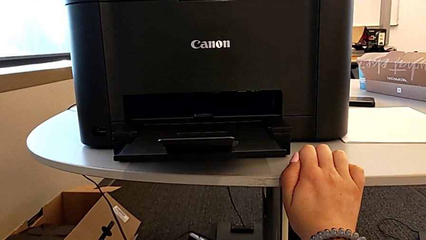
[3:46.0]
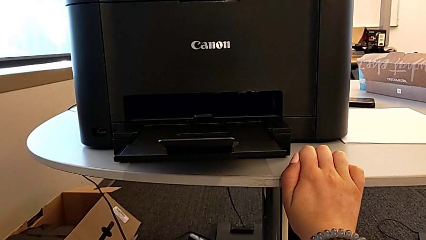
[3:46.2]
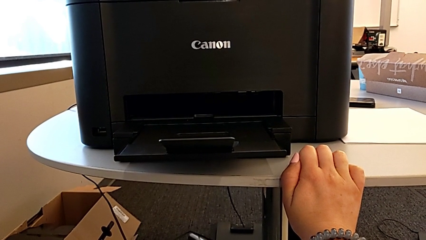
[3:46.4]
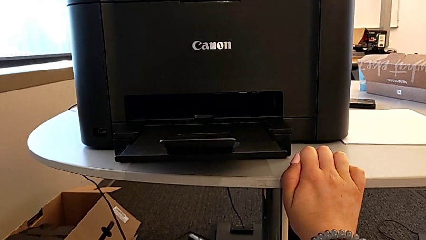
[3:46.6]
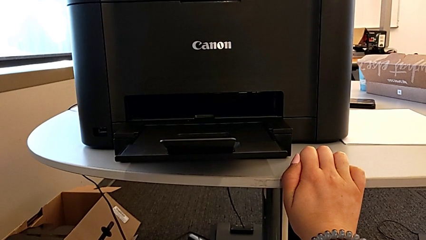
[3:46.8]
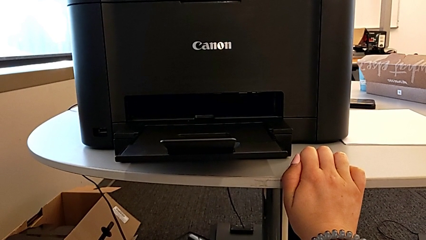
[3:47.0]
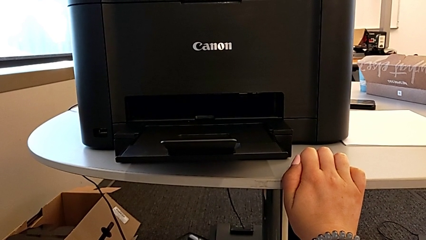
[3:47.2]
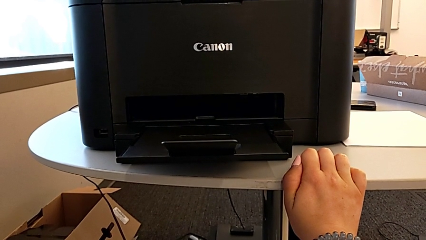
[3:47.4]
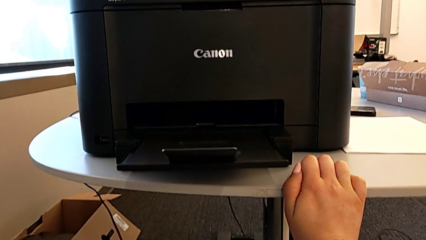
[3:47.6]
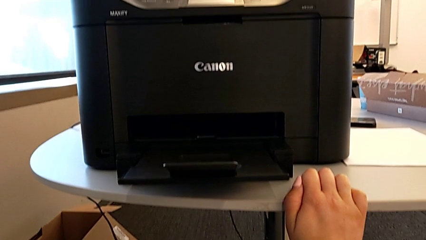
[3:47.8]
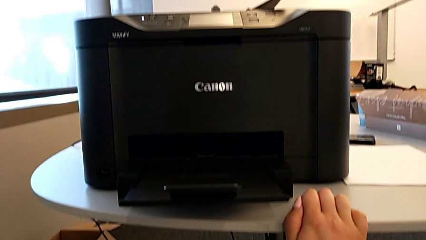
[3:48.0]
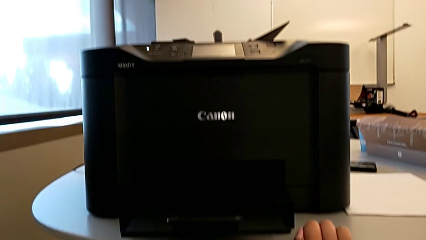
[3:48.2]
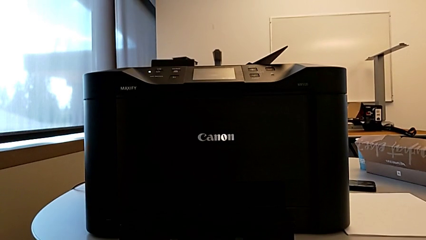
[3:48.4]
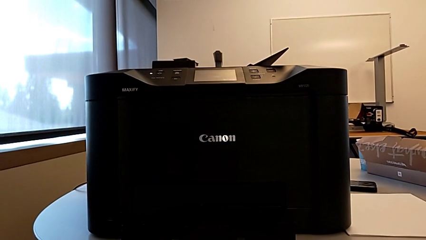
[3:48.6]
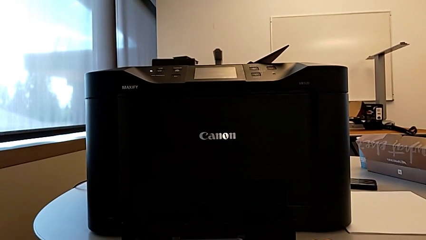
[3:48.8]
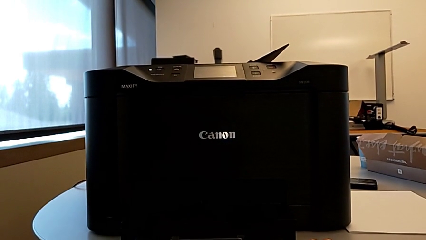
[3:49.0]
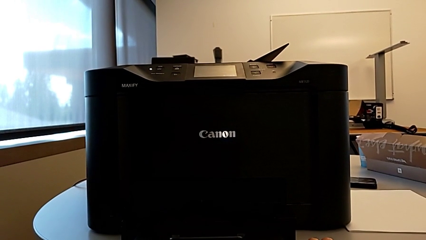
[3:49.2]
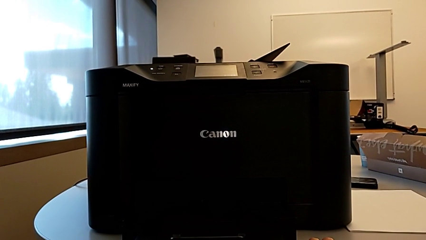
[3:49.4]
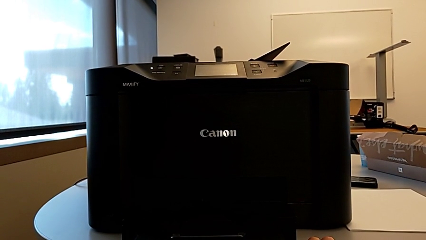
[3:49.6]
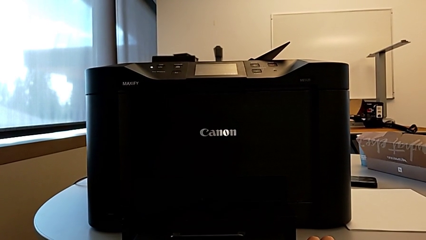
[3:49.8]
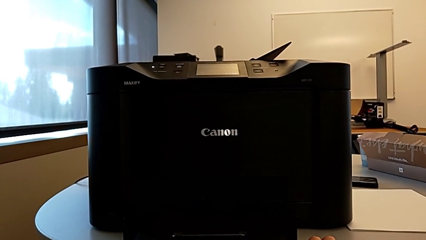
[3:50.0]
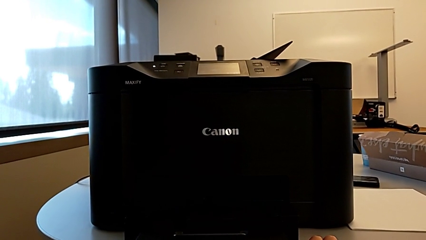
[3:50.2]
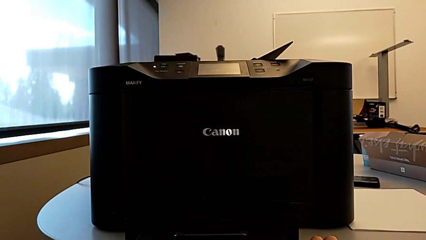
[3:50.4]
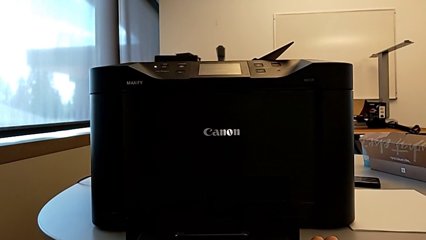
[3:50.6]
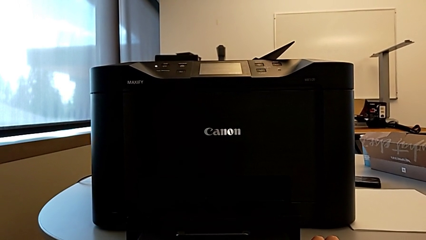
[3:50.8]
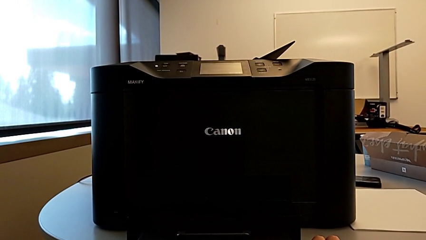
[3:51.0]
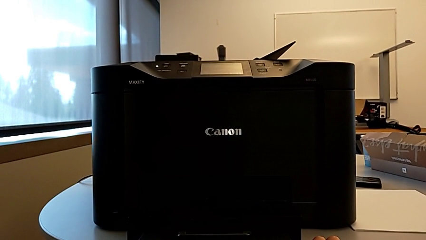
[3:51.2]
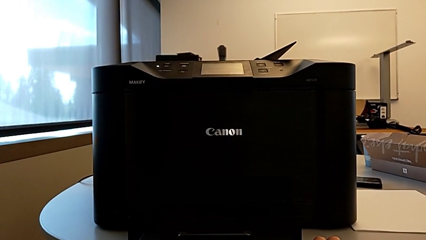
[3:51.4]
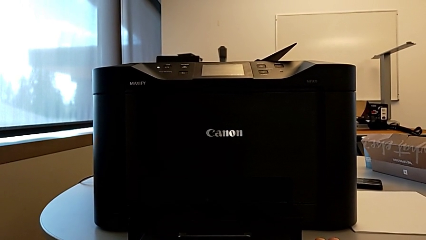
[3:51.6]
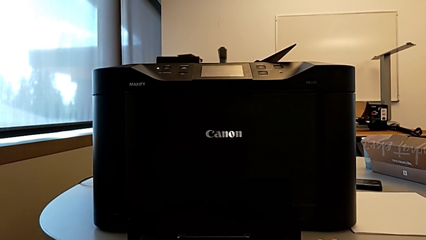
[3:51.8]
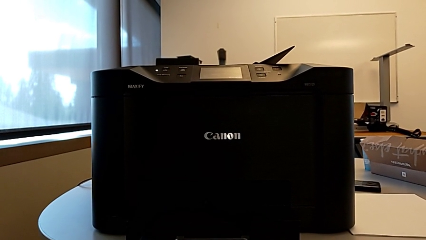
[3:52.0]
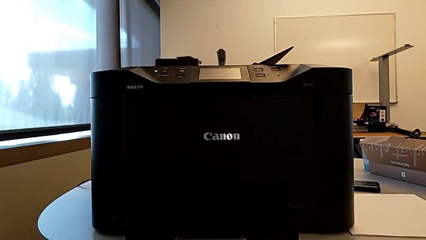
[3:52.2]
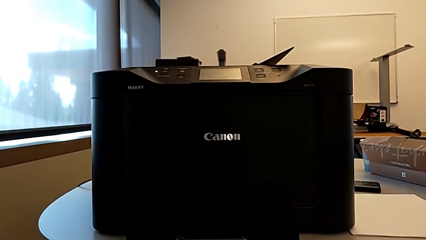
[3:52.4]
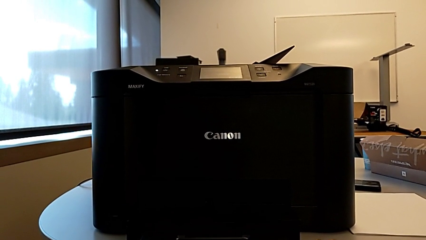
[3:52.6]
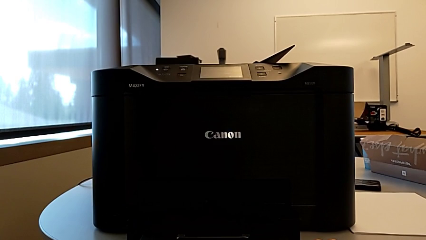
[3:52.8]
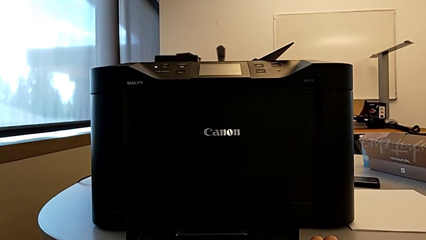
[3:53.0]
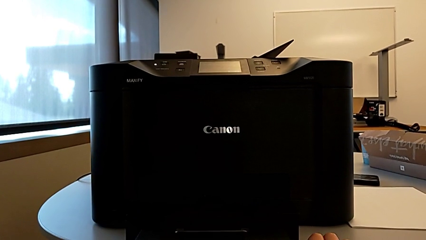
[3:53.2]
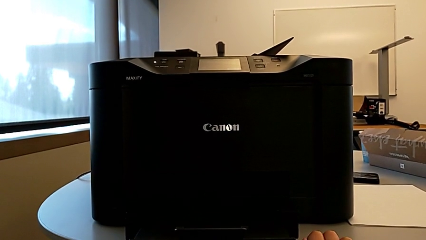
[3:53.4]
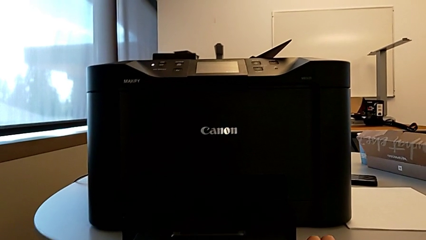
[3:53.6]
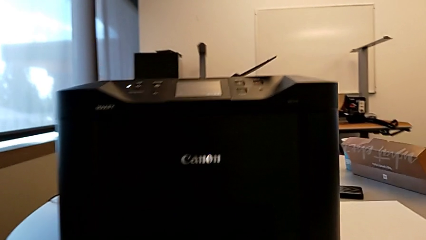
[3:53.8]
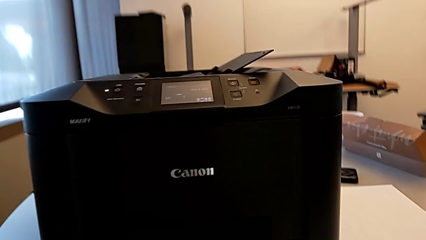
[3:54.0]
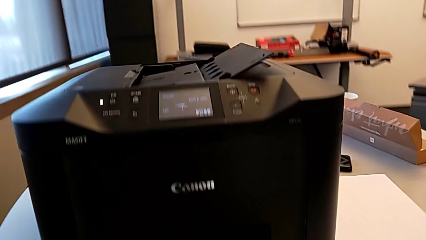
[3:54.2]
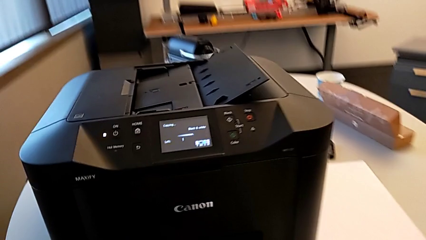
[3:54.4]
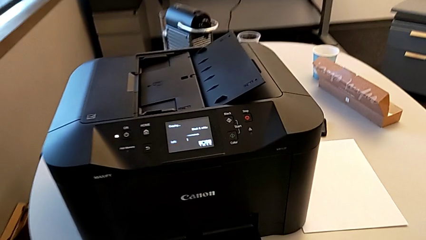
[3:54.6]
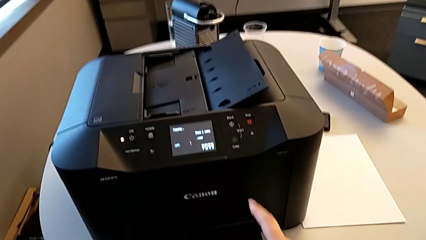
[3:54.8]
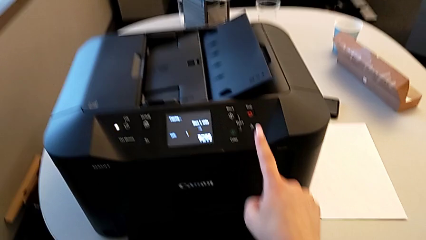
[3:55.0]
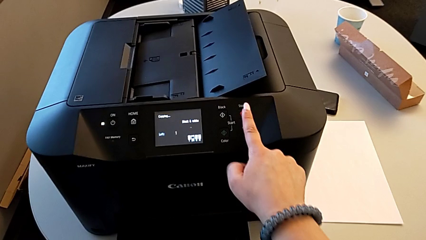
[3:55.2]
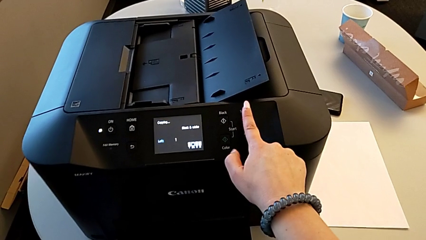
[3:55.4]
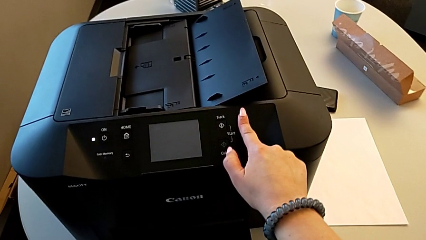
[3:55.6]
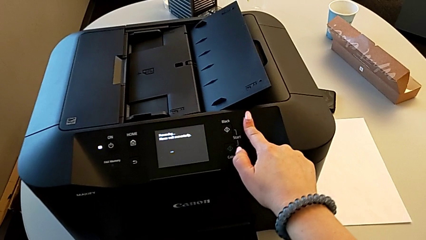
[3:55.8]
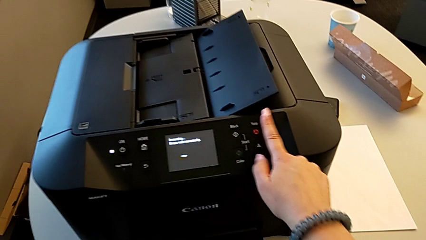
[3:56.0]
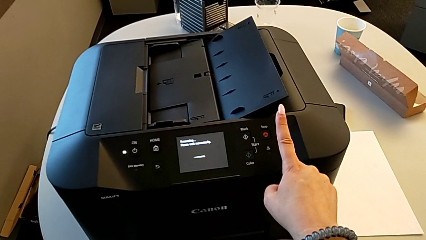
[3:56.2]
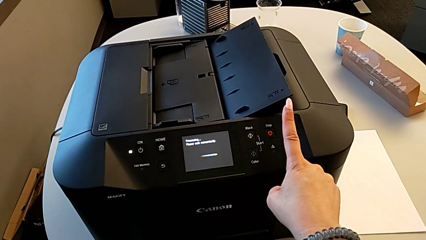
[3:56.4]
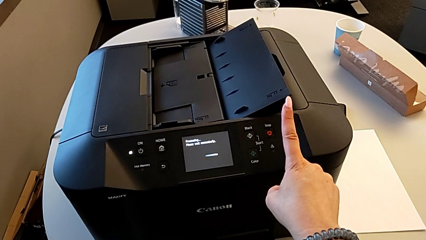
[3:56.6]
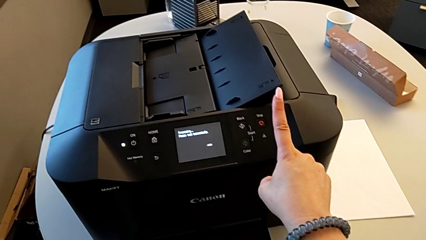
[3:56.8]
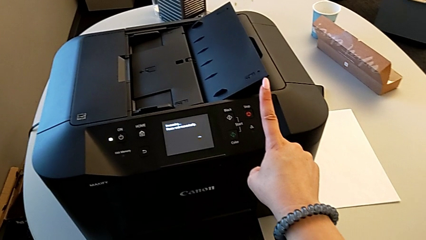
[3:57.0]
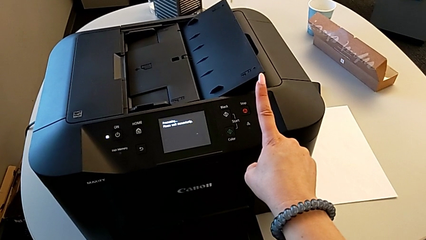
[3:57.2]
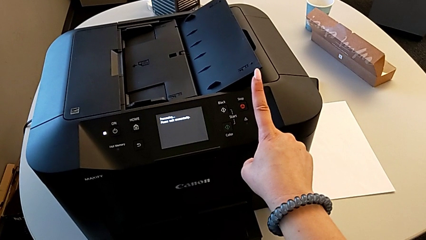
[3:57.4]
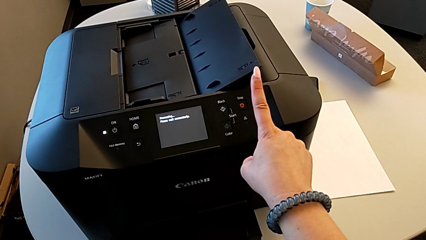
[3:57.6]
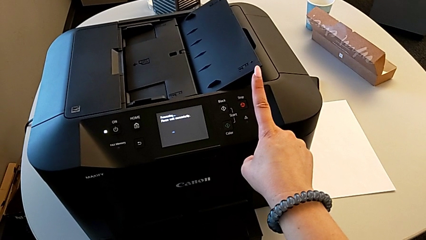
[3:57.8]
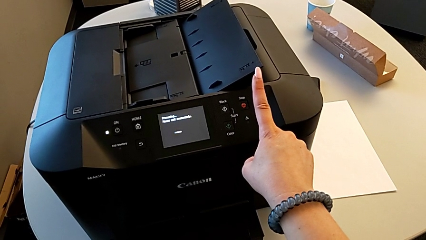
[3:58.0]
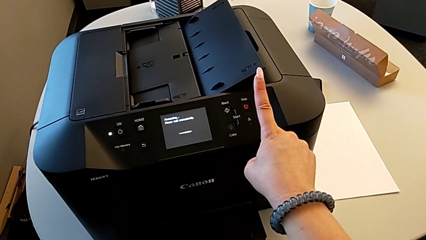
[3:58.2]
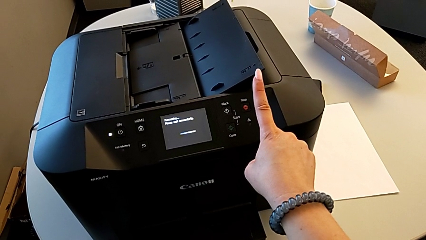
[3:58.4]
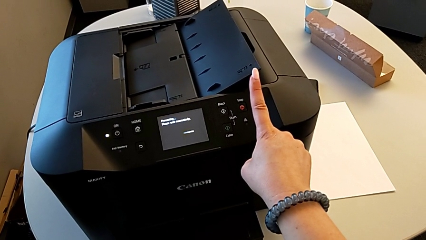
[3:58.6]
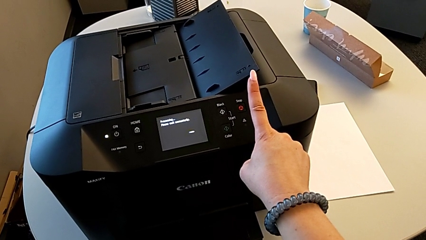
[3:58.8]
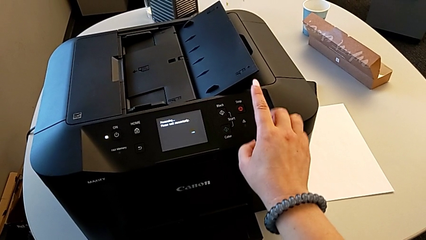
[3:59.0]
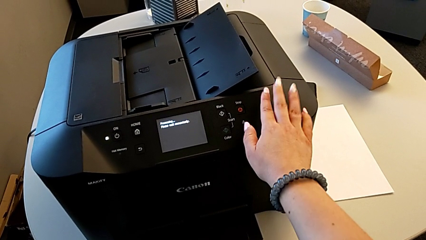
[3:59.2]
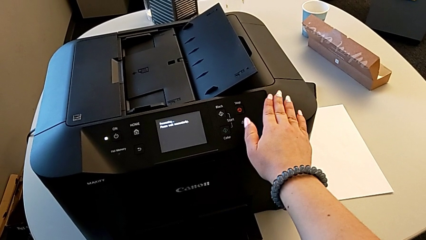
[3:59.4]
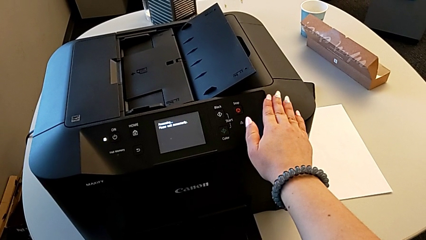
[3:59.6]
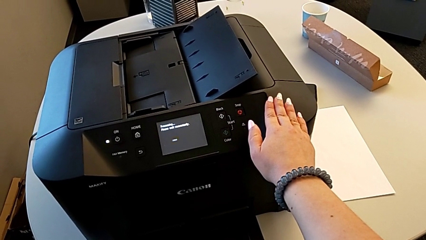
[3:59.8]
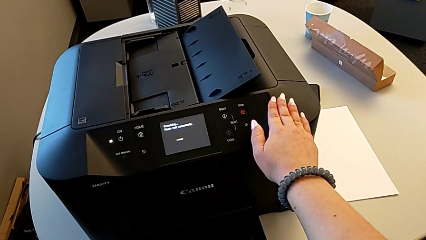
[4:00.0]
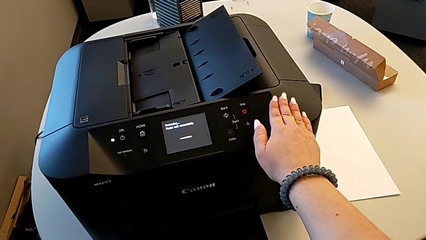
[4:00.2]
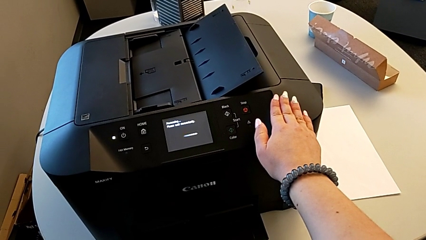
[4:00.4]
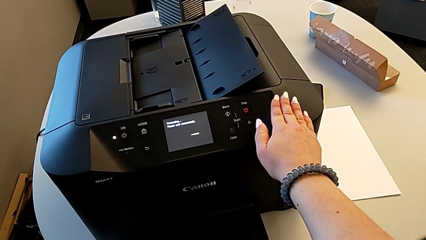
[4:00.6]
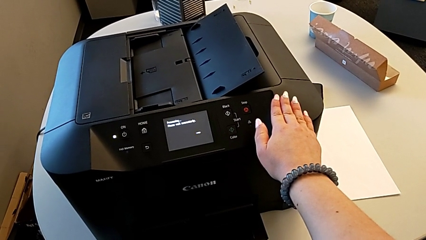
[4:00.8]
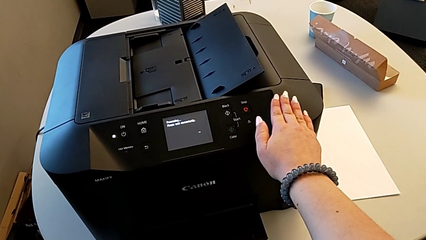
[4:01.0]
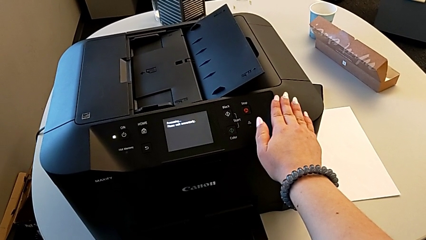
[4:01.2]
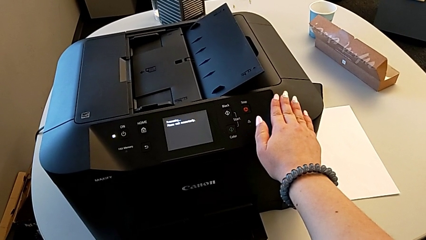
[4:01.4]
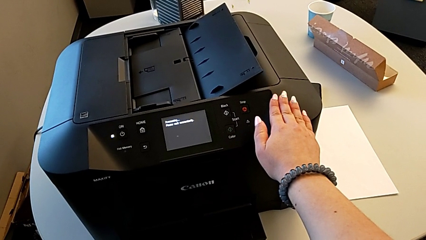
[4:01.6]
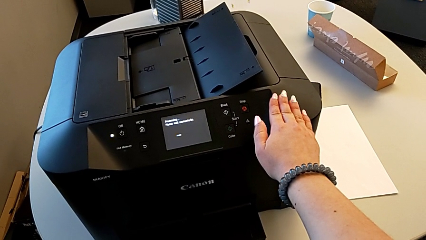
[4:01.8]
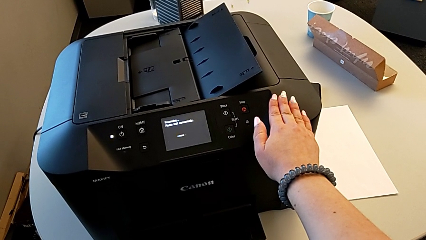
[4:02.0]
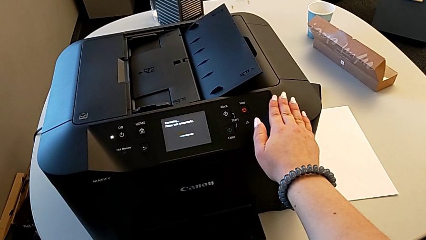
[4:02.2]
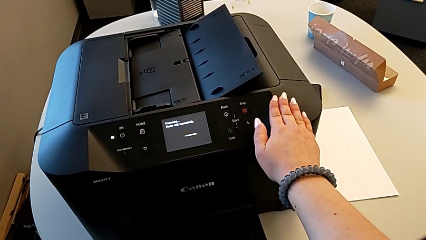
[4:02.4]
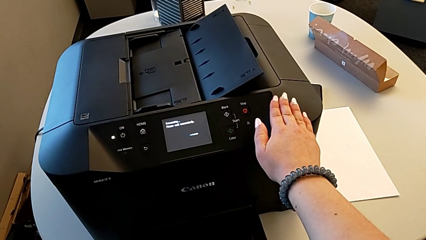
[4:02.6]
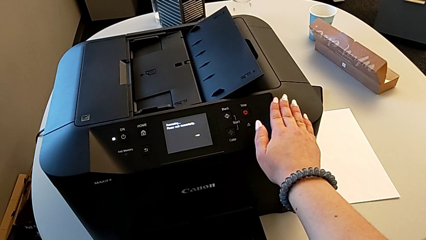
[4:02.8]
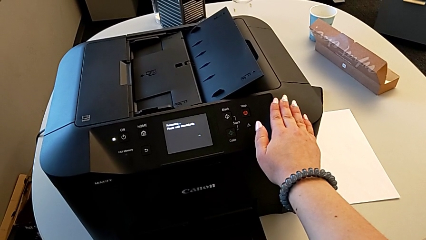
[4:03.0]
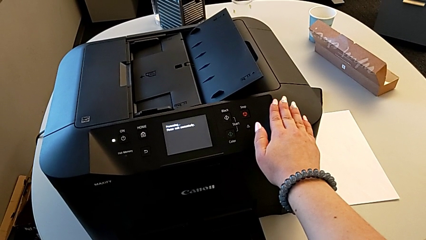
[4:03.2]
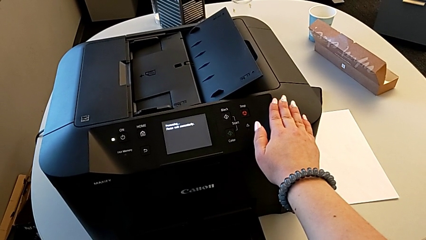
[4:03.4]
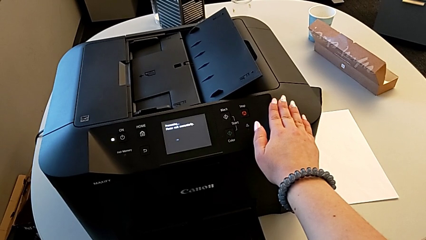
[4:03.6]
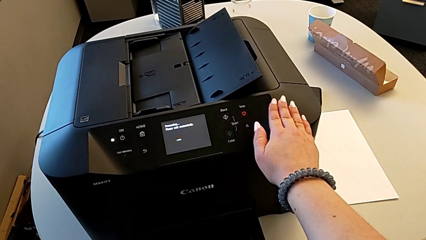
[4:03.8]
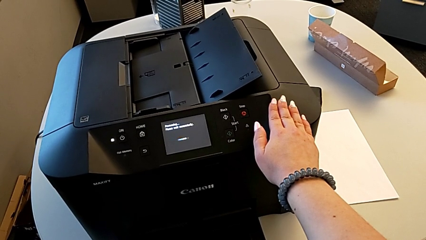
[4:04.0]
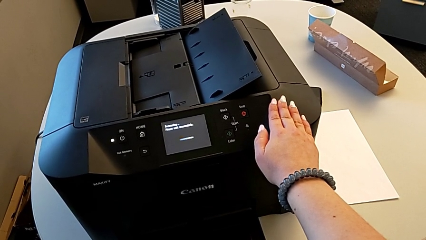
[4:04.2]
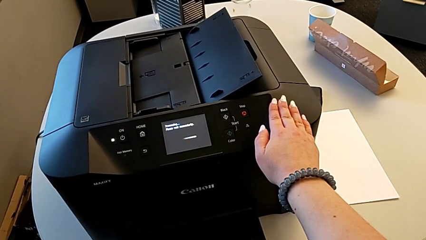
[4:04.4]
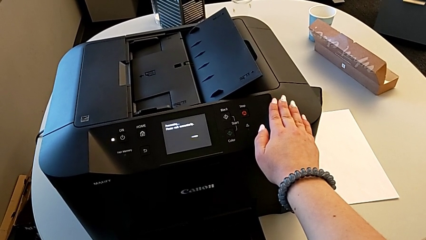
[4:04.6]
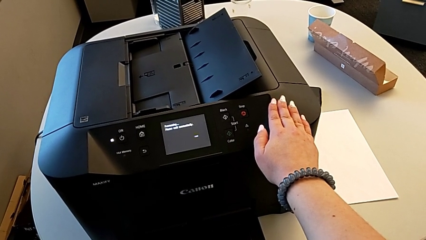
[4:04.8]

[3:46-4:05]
The camera wearer is copying. They press the stop button.
